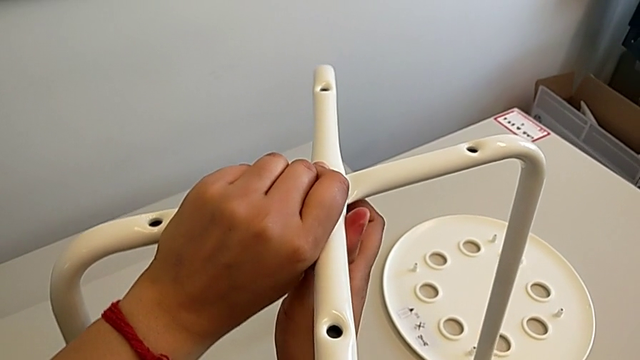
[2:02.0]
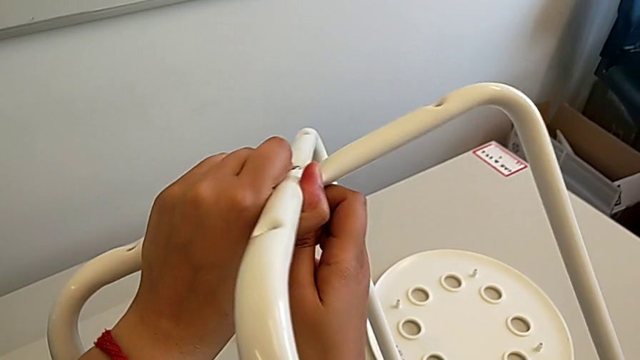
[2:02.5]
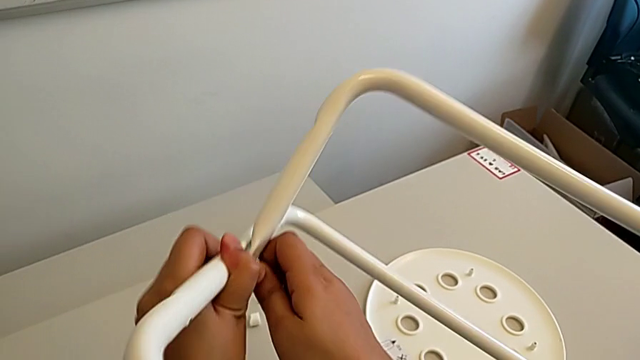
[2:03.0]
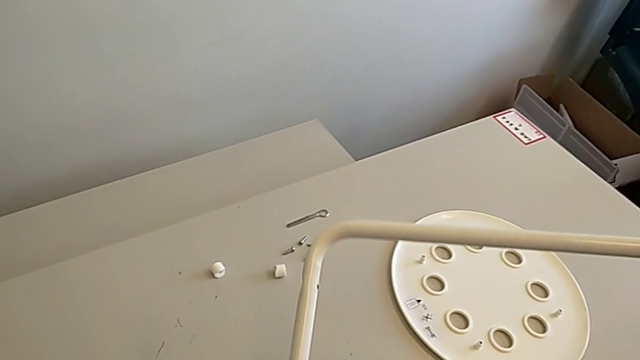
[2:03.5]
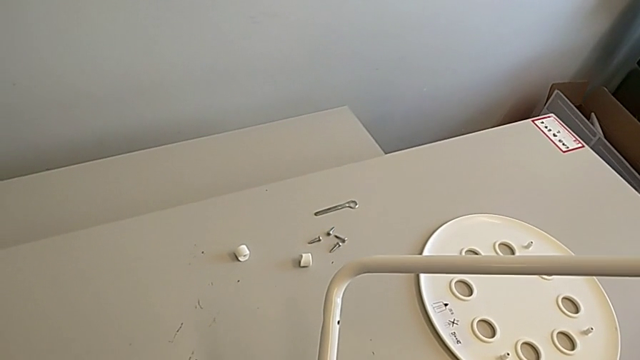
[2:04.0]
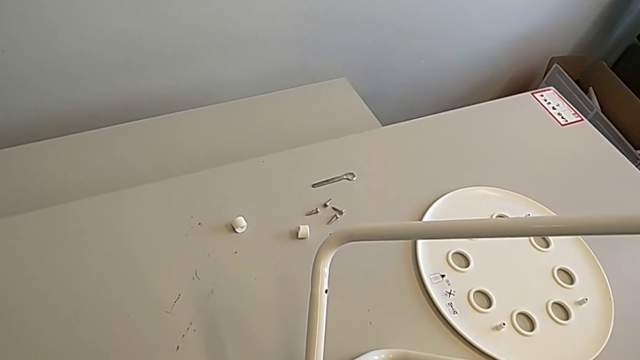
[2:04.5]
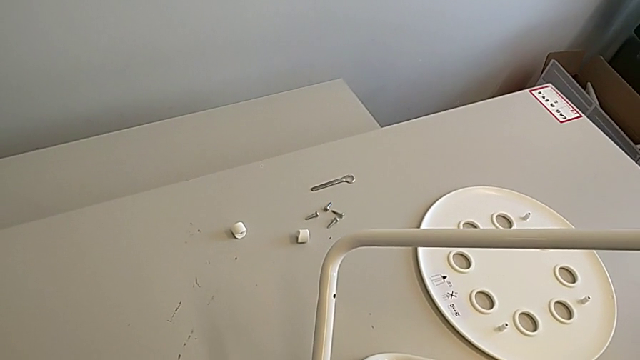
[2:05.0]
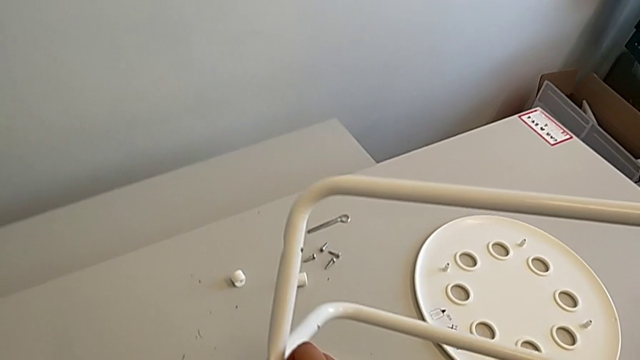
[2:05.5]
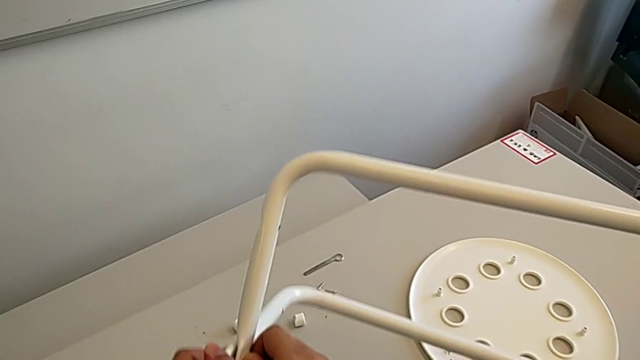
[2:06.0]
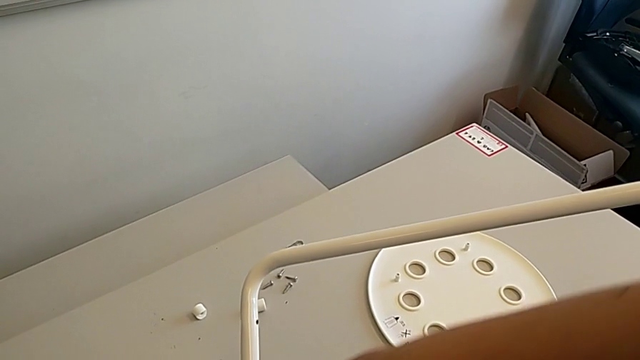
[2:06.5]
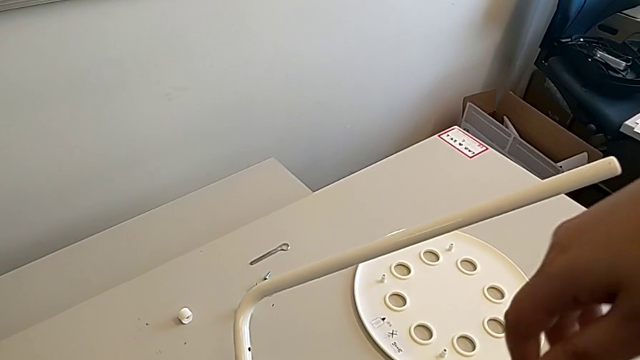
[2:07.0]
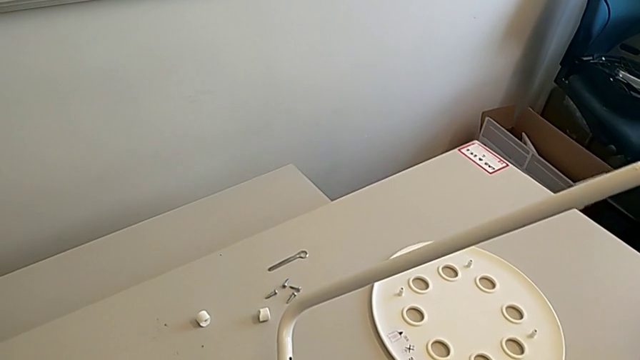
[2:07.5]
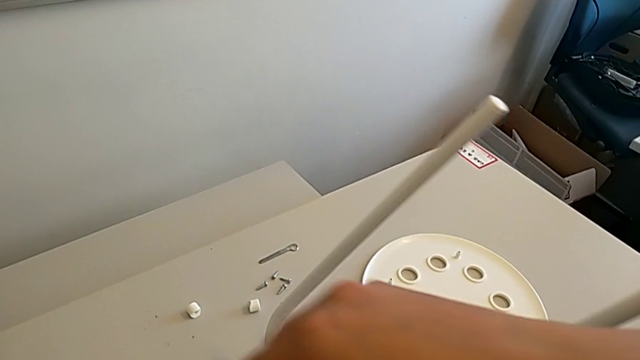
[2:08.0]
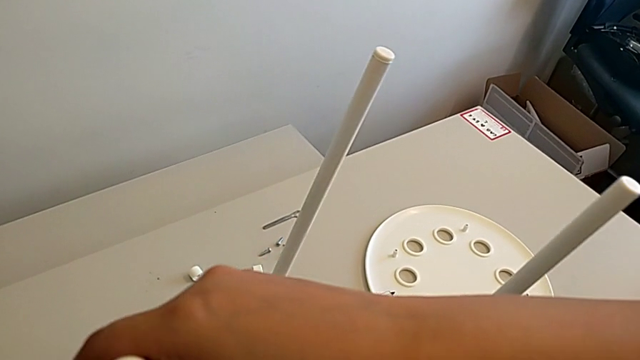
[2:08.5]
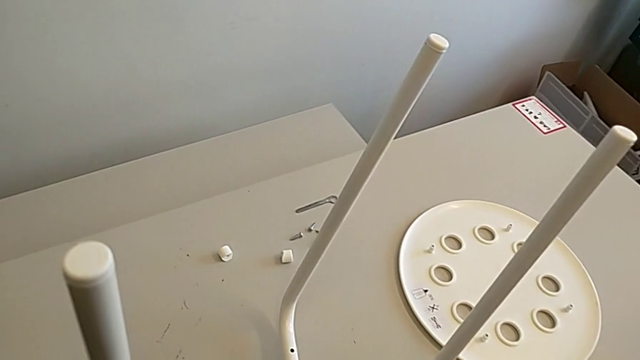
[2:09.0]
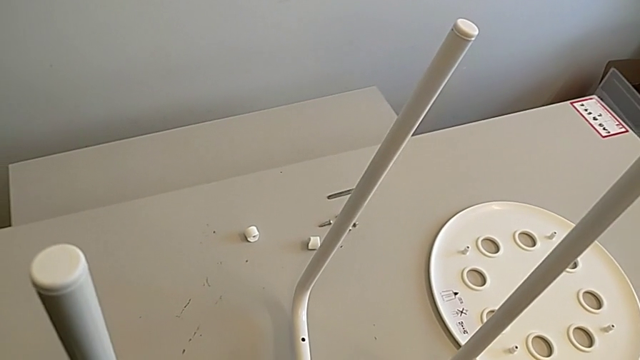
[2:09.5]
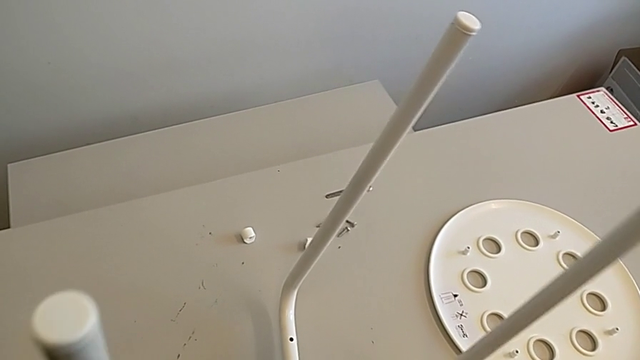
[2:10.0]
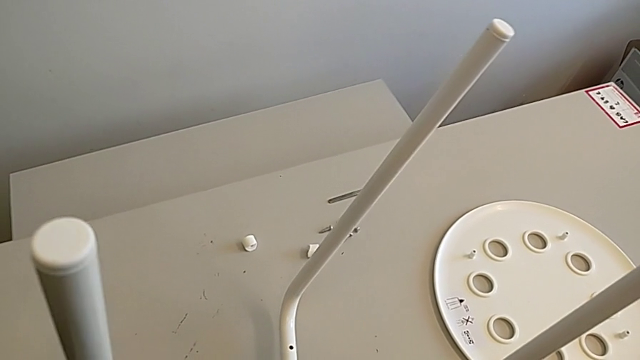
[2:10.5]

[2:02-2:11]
The camera wearer is assembling the chair legs. They wrongly rotate the leg and hold it, rotating the furniture back.

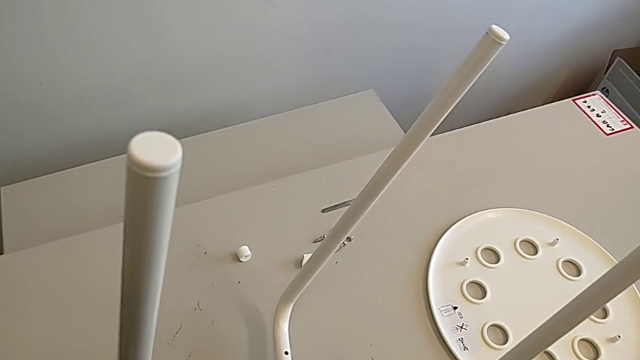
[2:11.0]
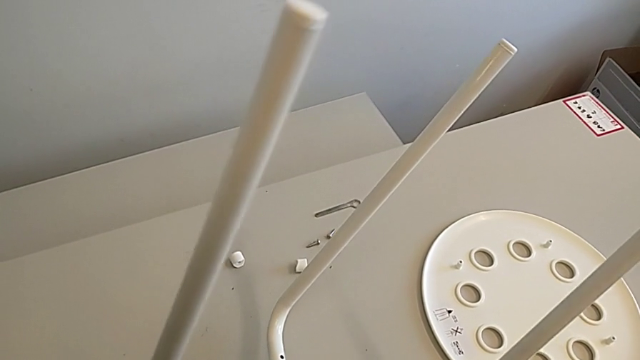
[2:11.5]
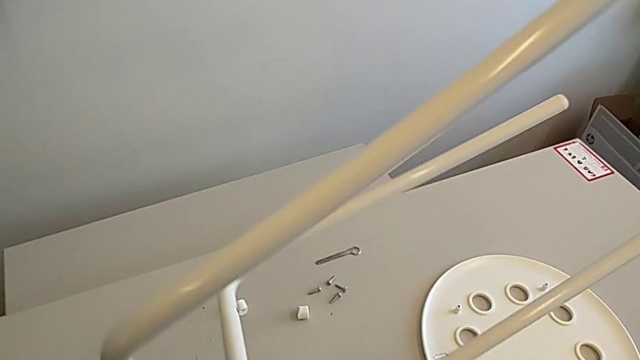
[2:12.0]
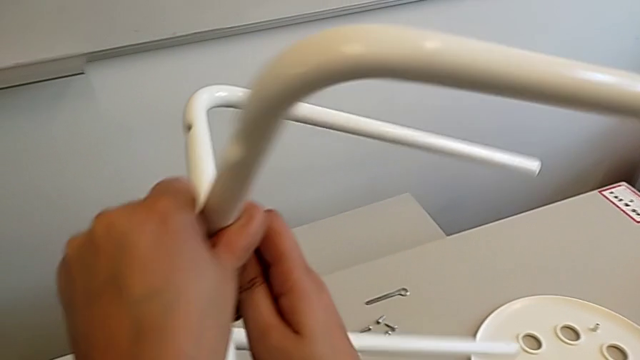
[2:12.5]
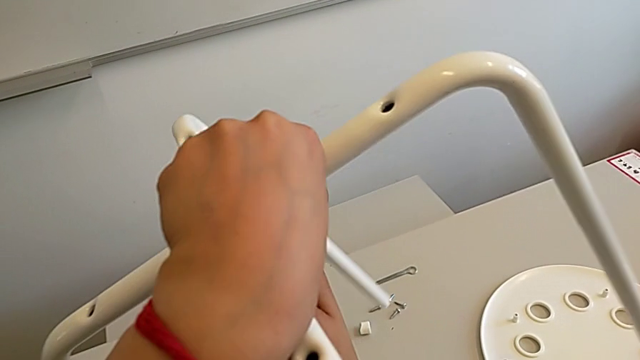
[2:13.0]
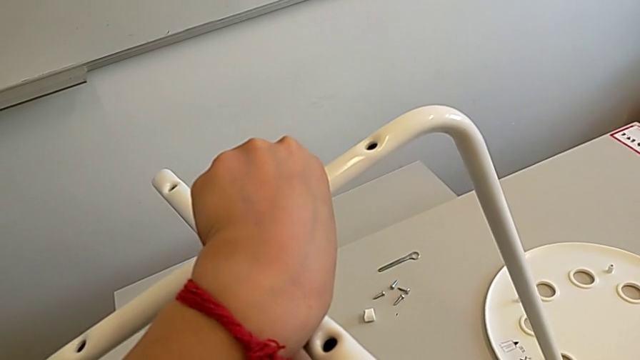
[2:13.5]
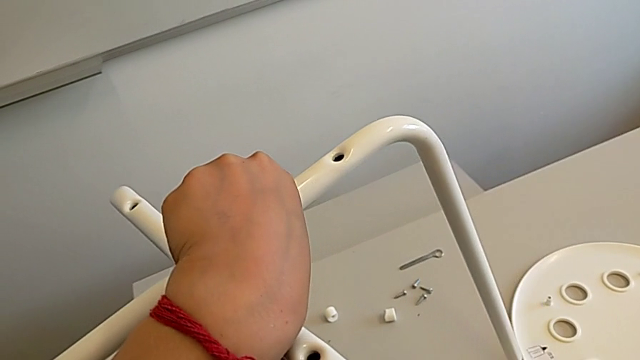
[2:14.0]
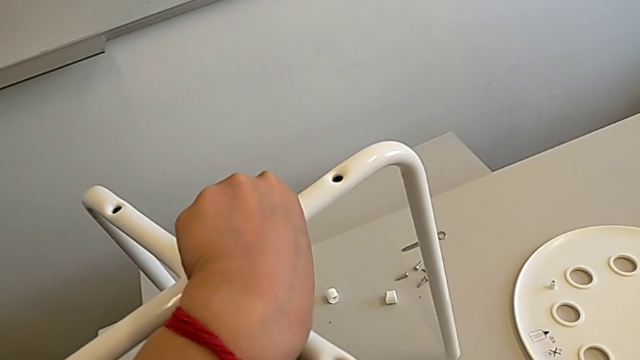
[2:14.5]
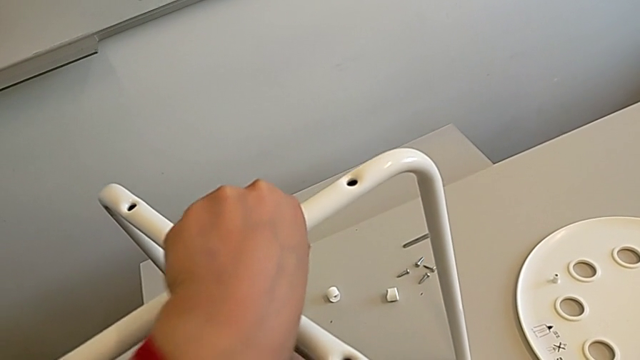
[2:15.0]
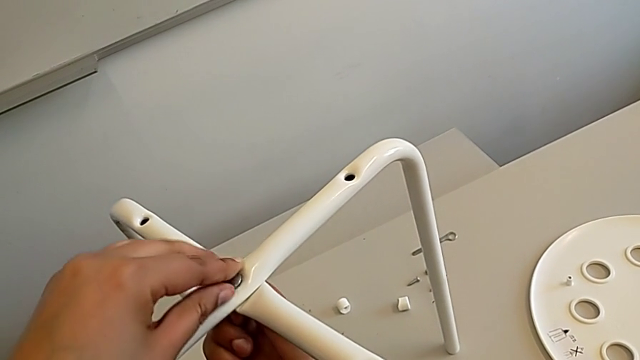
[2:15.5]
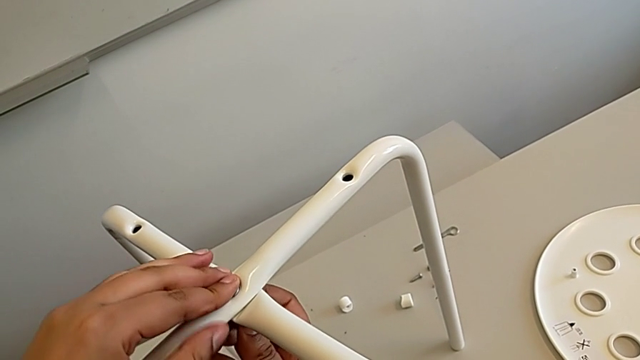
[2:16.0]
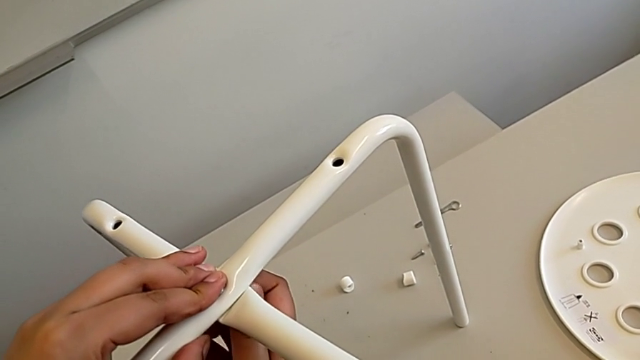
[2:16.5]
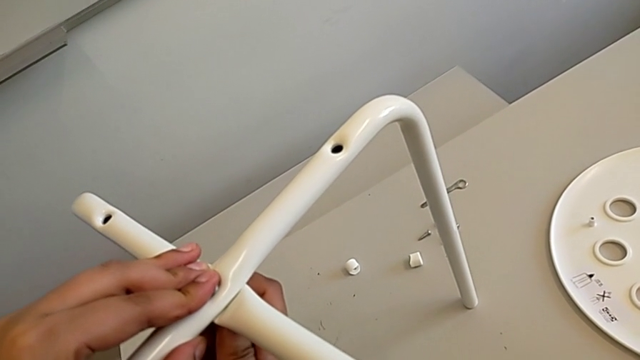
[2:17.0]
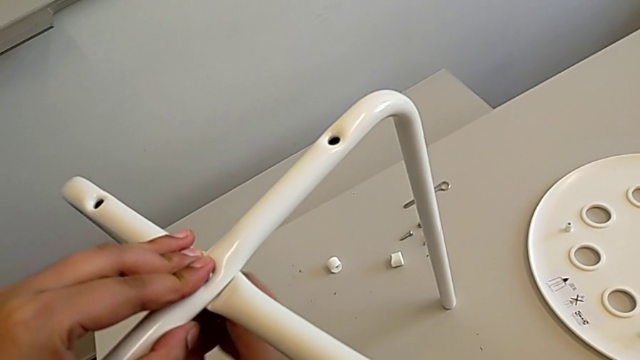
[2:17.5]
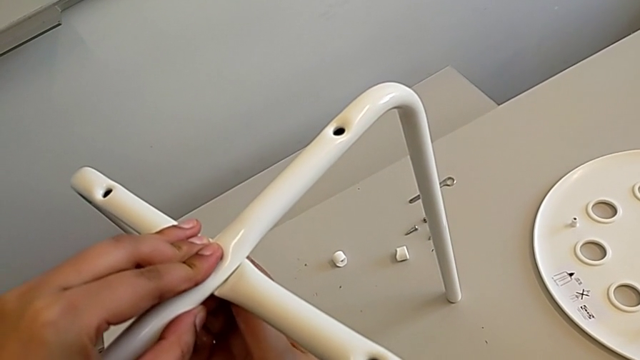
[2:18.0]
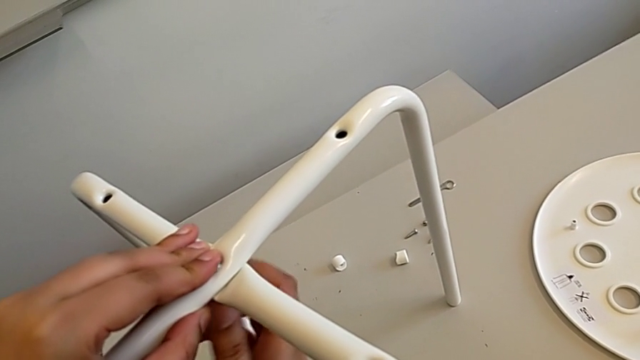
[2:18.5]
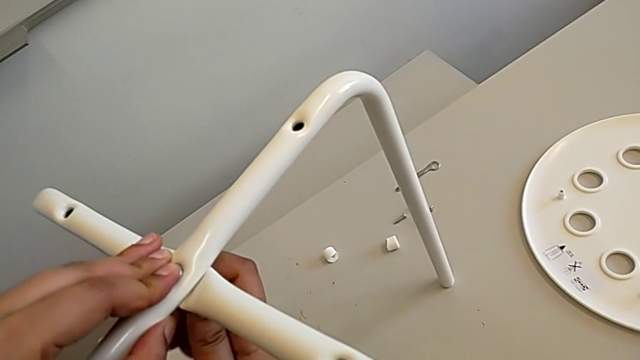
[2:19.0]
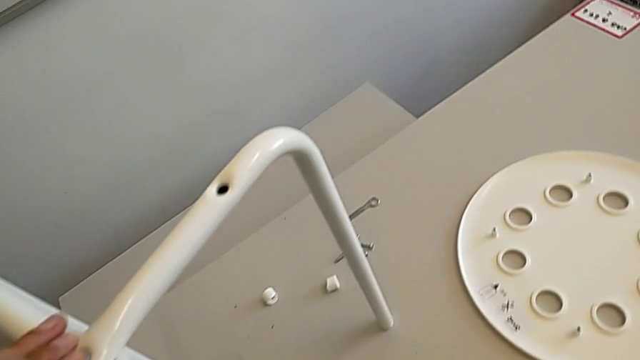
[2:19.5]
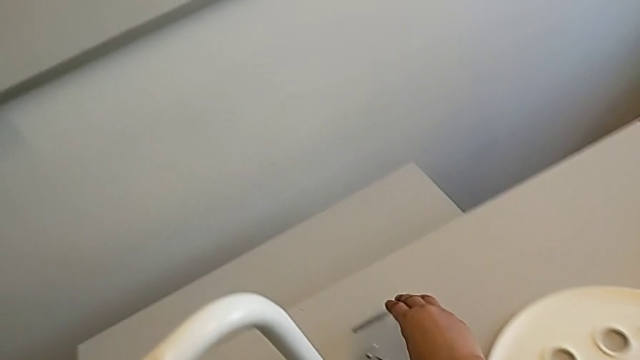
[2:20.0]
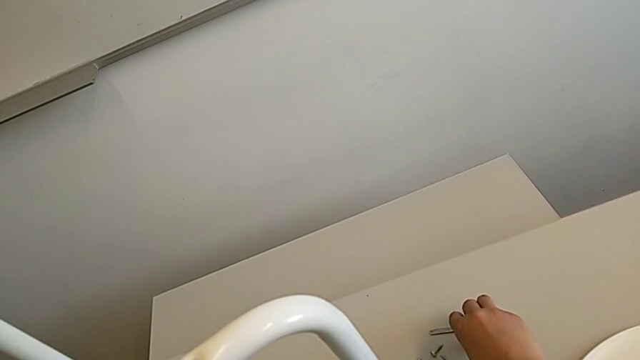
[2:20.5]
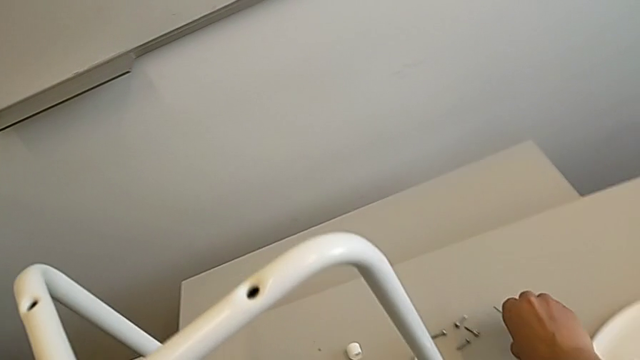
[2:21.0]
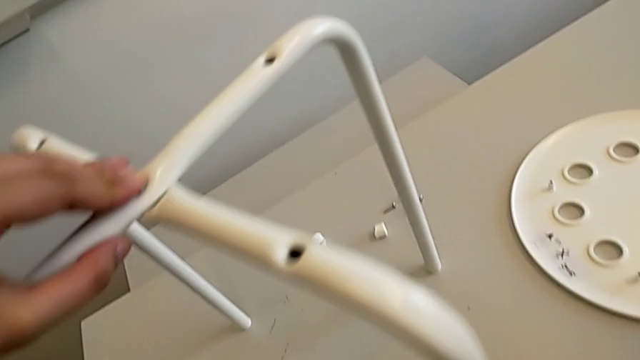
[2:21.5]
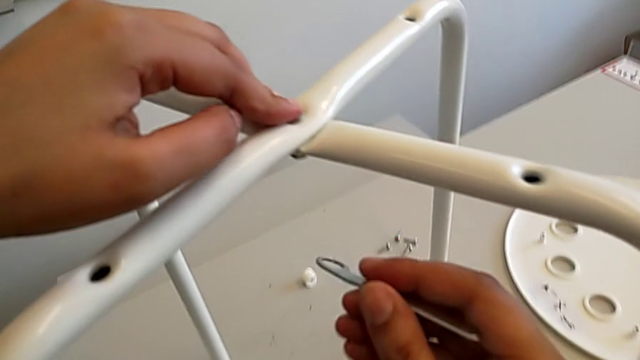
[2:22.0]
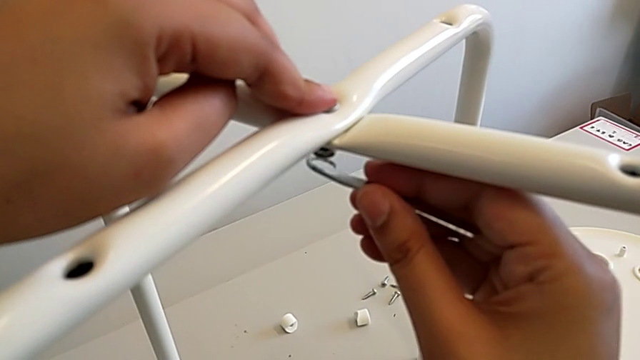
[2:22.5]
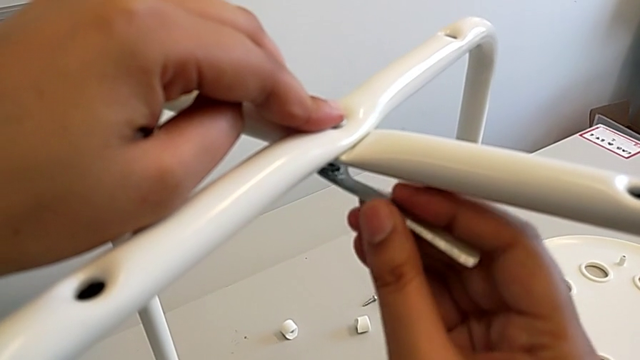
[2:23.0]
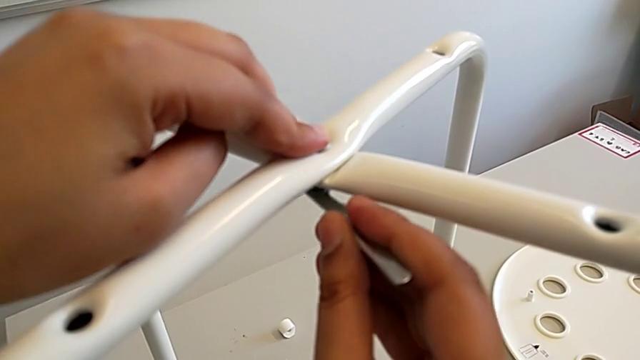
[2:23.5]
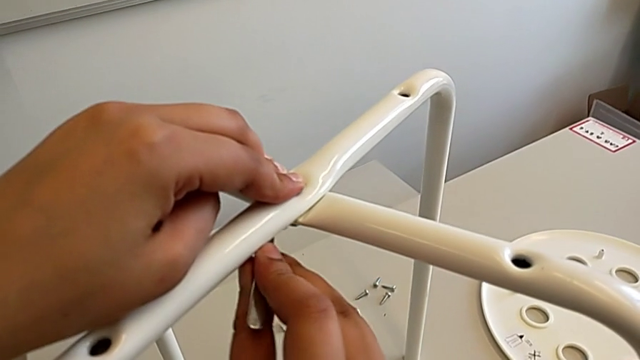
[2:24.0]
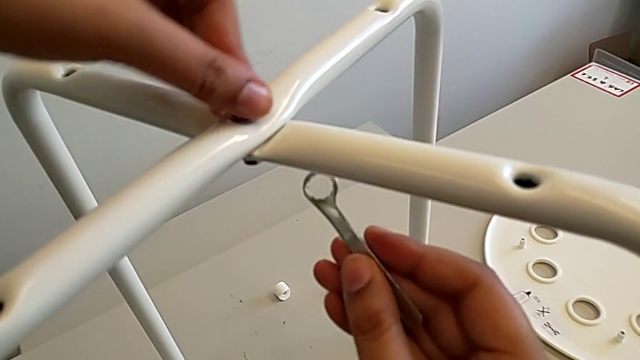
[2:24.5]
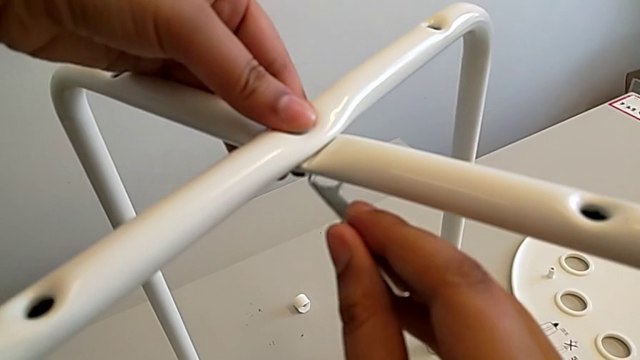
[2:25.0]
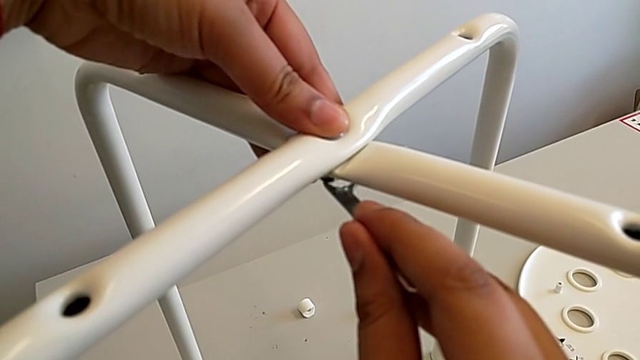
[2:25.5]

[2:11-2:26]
The camera wearer is assembling the chair legs. They rotate the leg, screw the hex nut, grab the hexagonal wrench and insert it.
